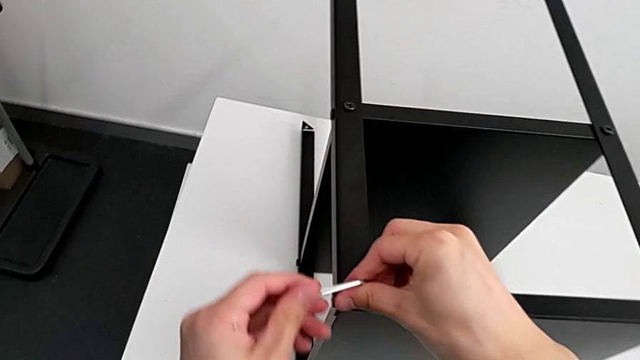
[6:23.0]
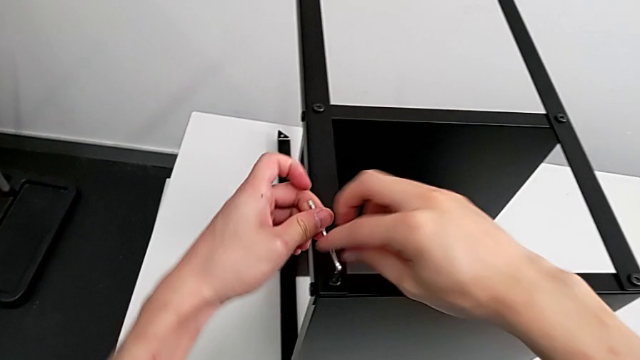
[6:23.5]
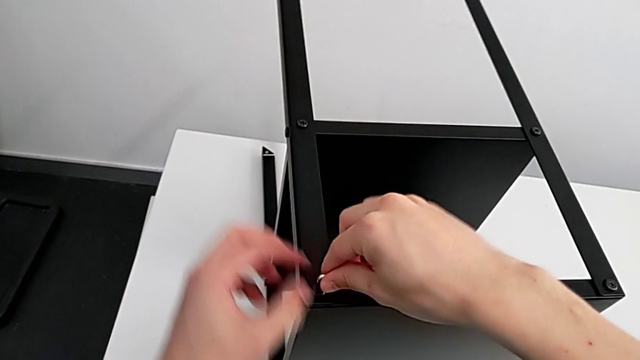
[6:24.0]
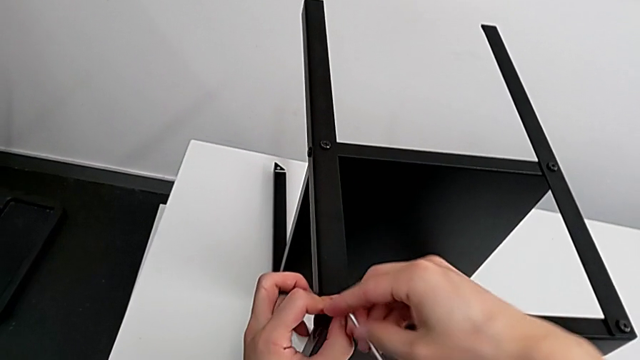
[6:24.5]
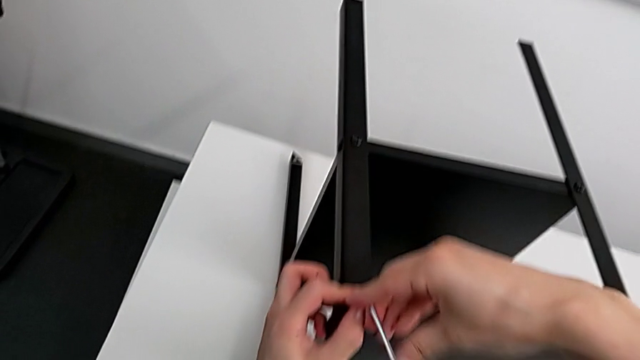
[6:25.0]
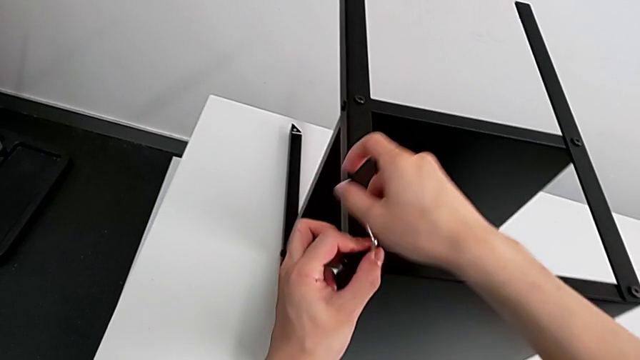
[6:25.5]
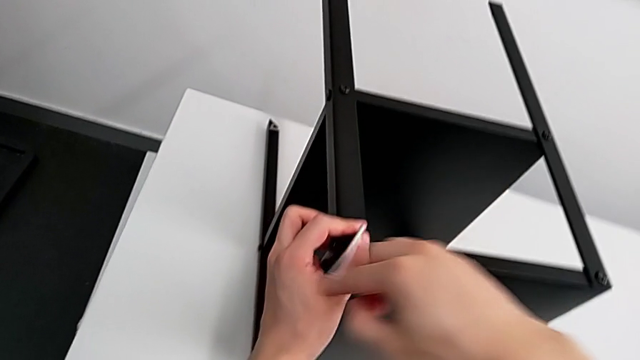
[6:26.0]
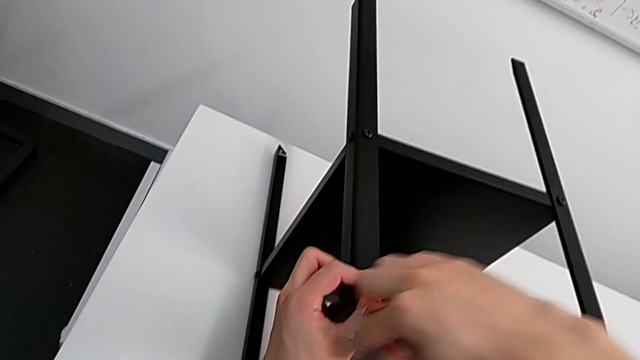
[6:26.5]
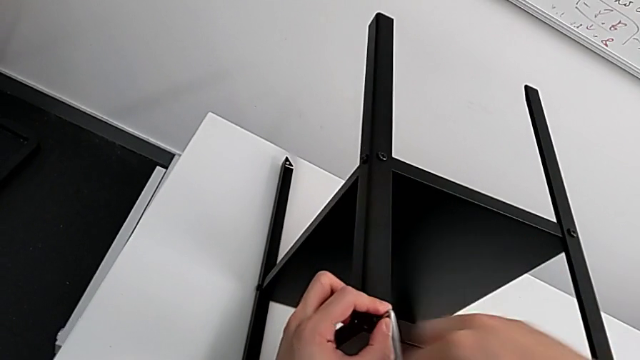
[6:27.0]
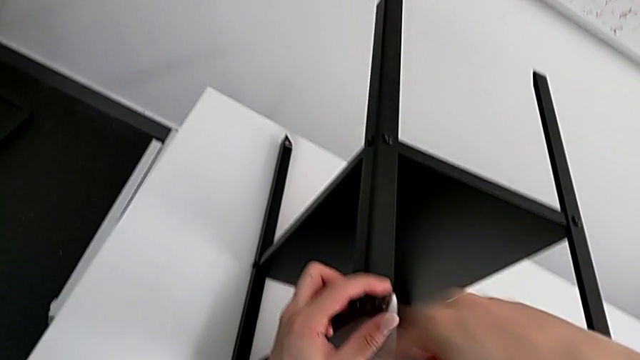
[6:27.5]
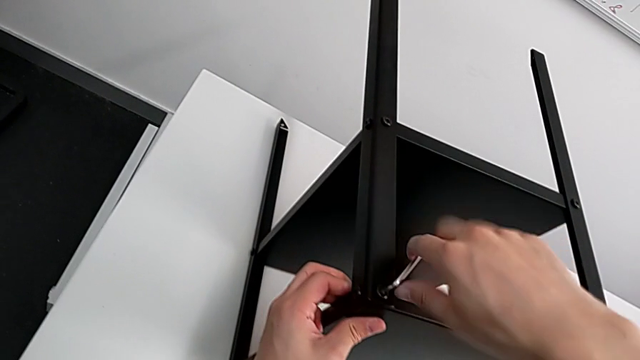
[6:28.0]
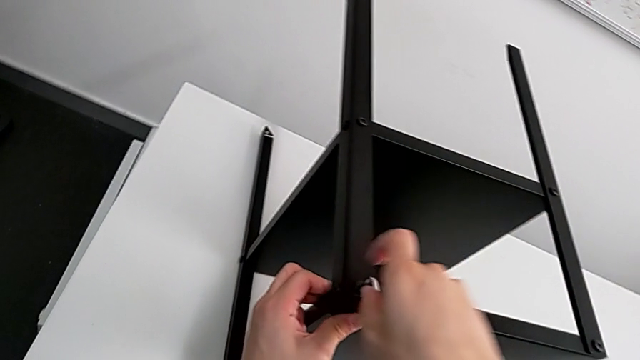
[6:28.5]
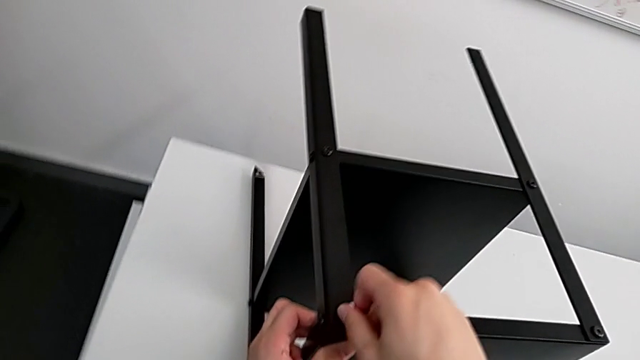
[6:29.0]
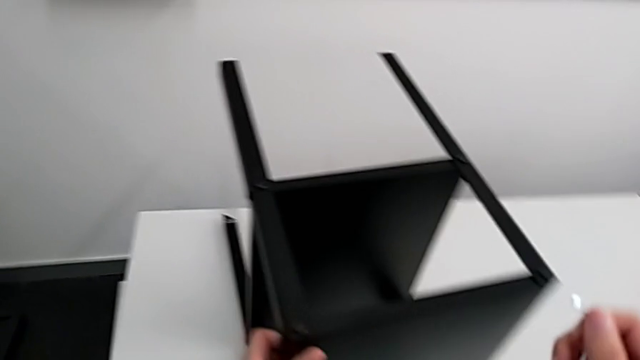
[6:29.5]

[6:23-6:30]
The camera wearer is screwing the fourth leg of the table. They screw the hex socket head and withdraw the Allen wrench.

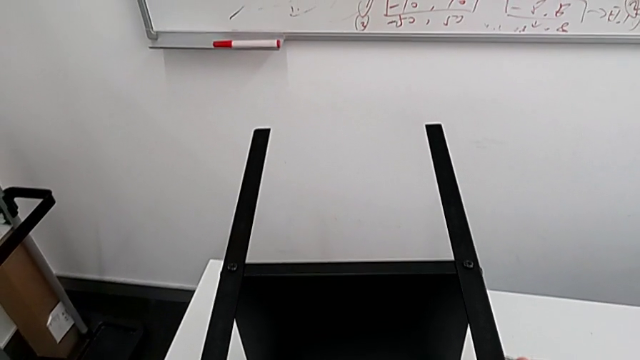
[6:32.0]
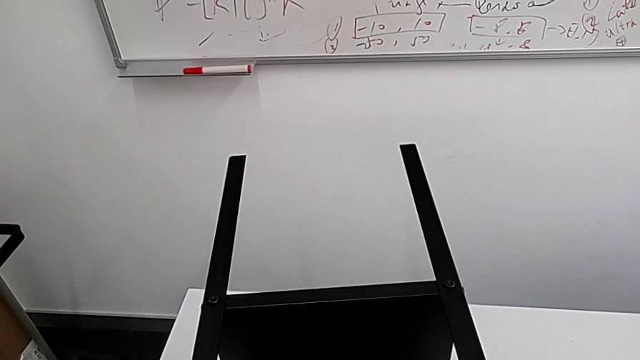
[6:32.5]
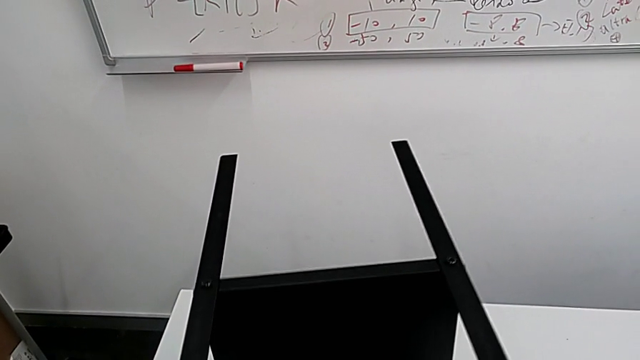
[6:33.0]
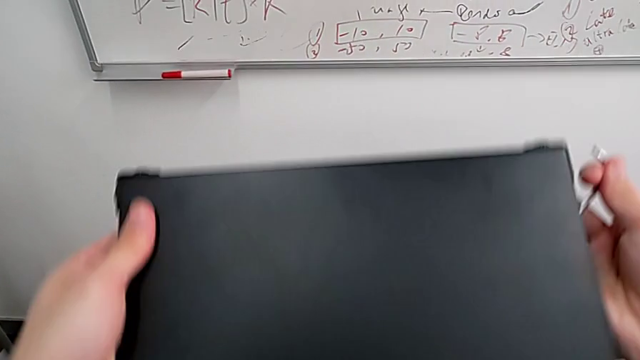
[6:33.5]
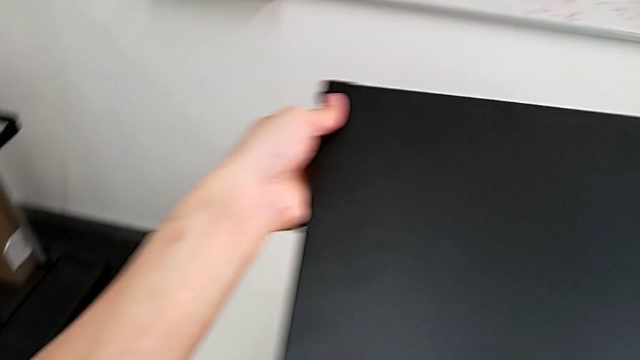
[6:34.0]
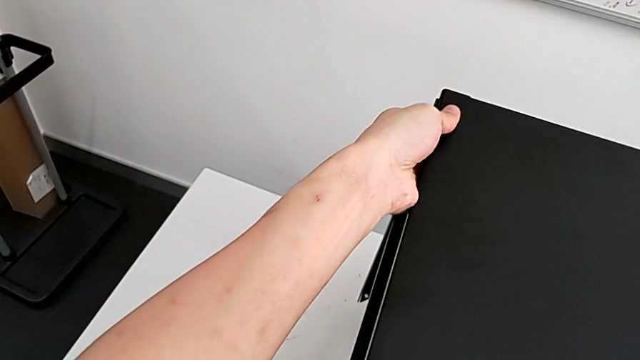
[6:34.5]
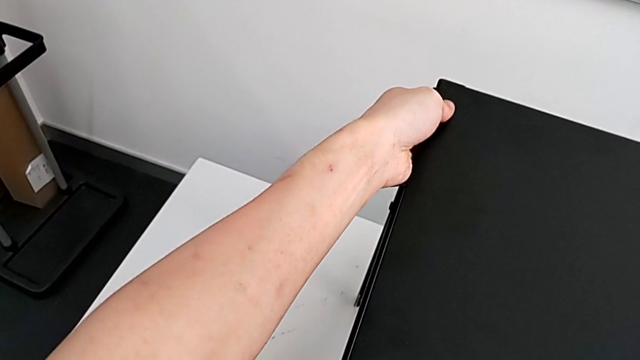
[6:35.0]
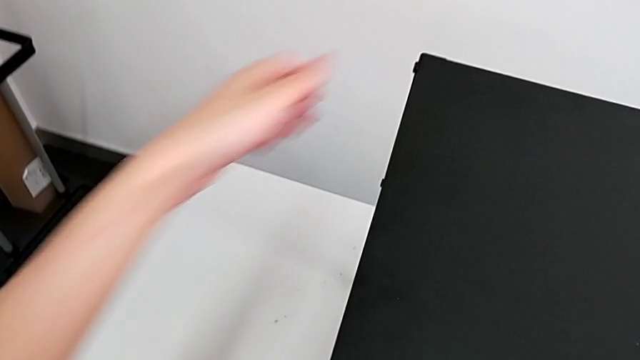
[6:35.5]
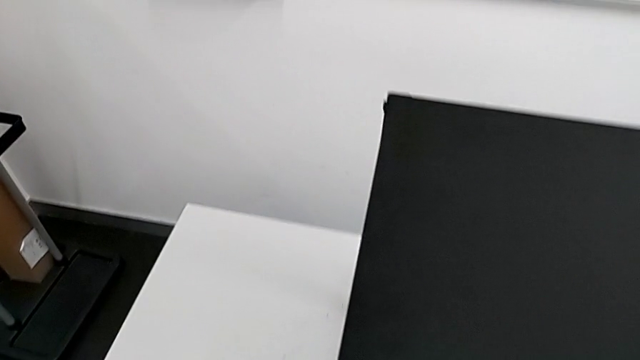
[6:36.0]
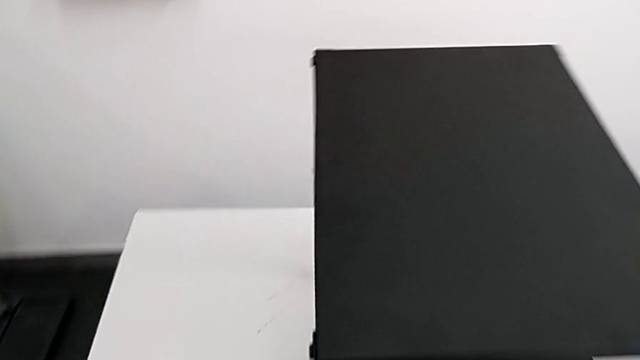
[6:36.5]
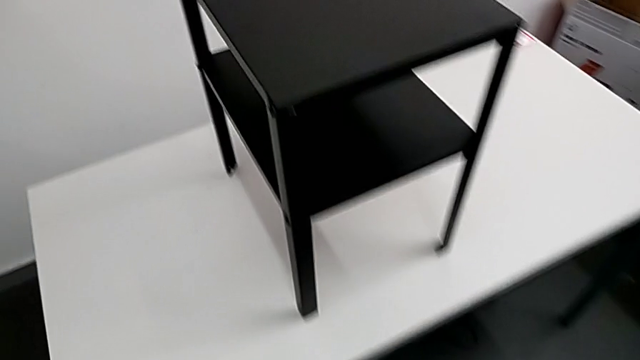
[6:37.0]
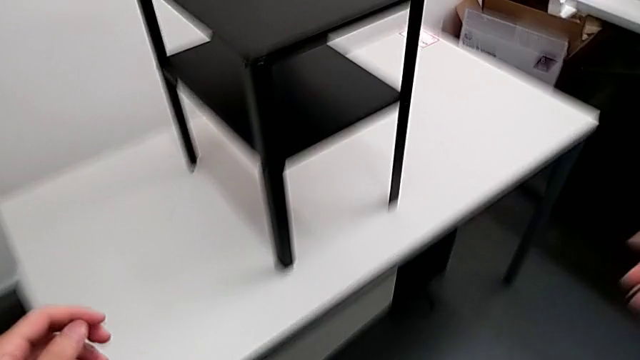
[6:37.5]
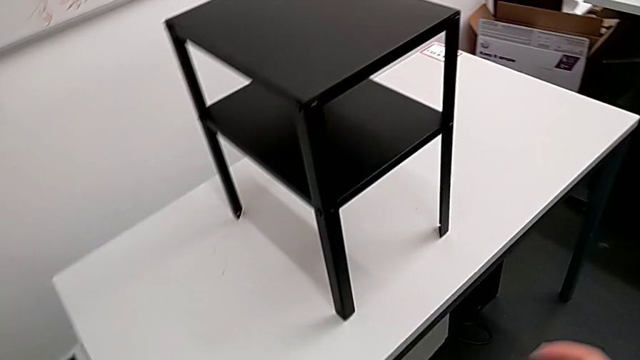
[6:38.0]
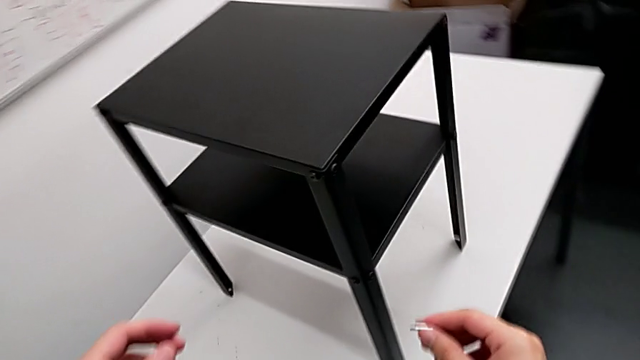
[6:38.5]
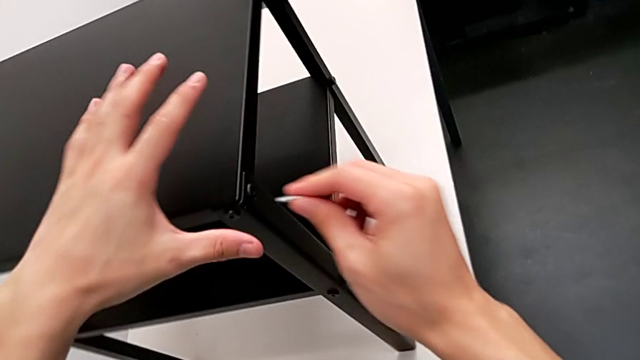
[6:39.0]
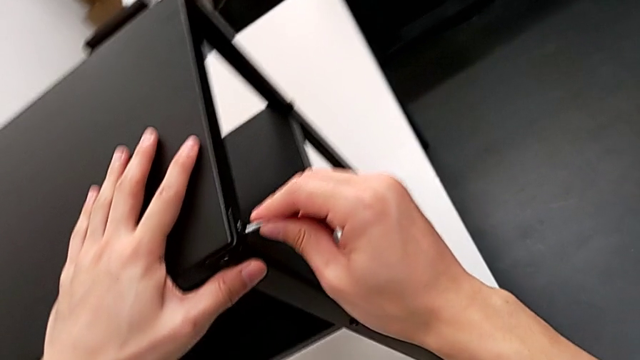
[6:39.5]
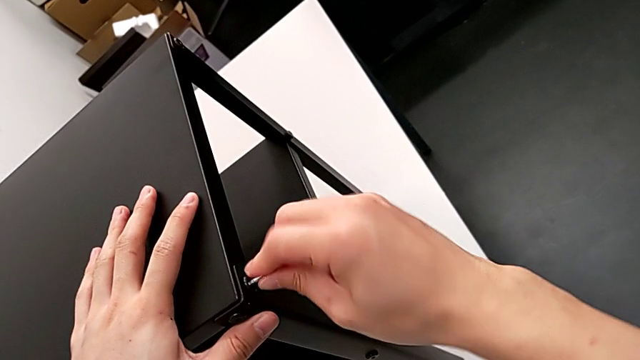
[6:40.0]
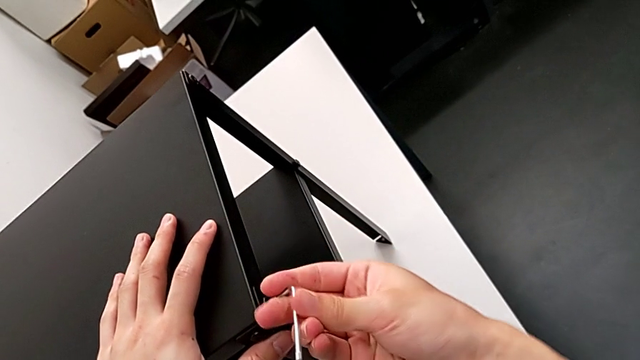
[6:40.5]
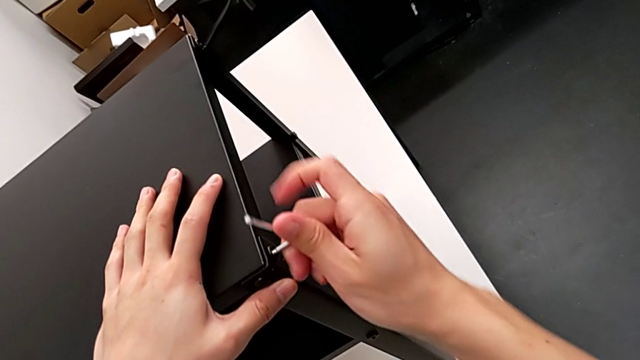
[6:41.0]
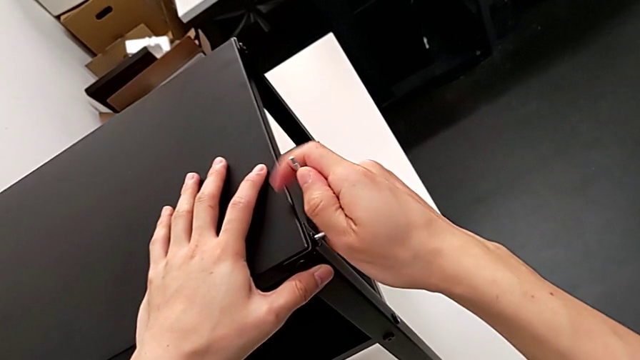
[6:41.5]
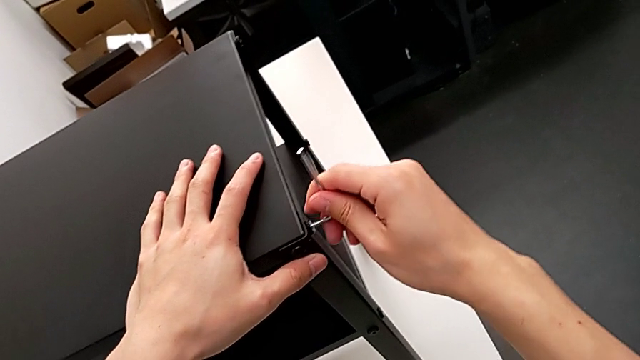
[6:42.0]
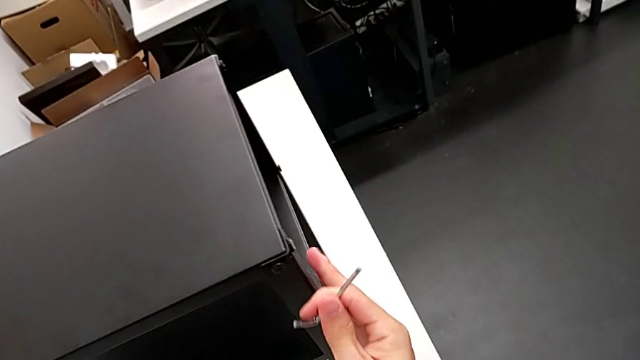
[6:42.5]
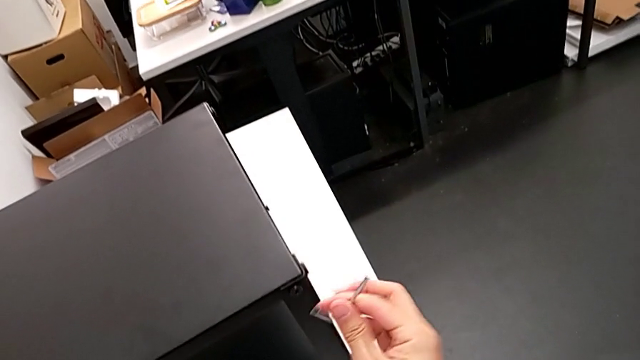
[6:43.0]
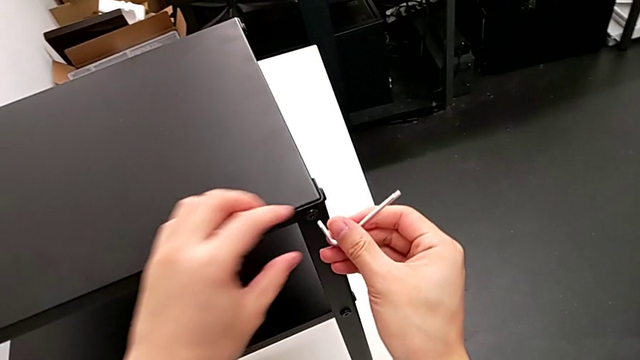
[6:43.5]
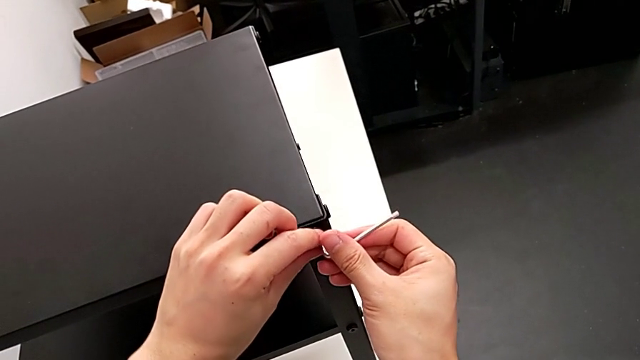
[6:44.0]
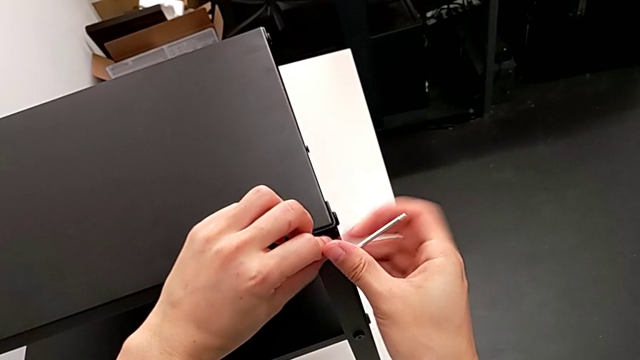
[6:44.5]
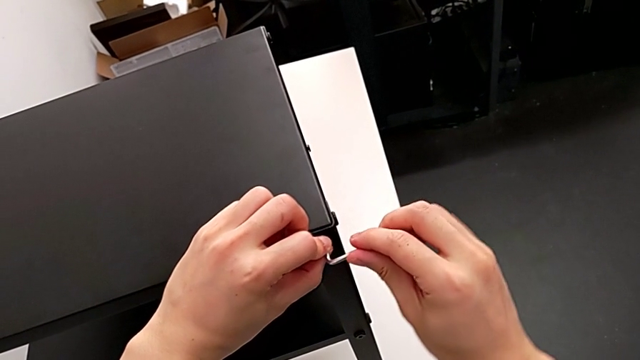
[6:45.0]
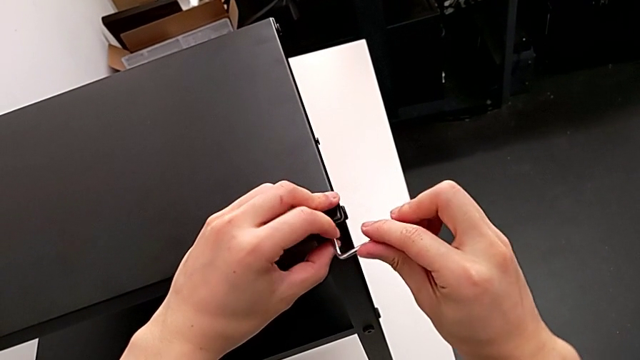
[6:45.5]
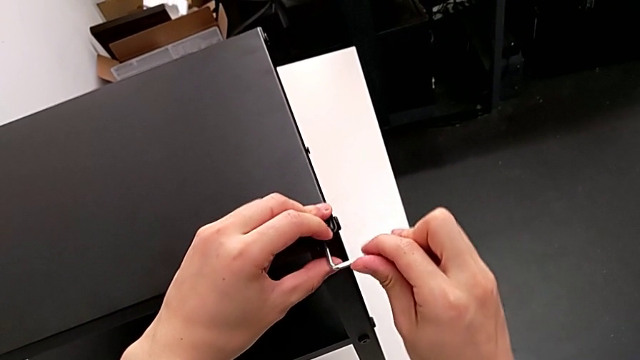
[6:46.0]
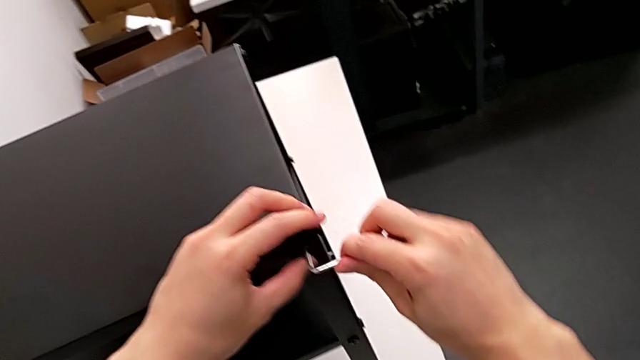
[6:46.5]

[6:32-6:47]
The camera wearer is tightening the hex socket heads. They rotate the nightstand, place it, approach it, insert the Allen wrench, screw the hex socket head, withdraw the Allen wrench, slide the nightstand, insert the Allen wrench, screw the hex socket head and withdraw the Allen wrench.
